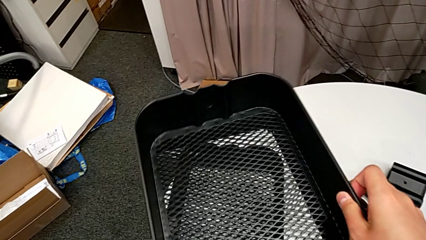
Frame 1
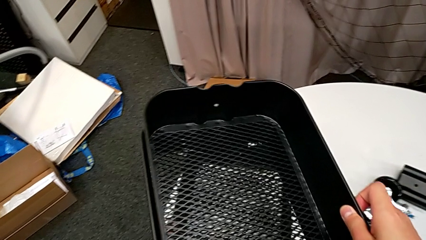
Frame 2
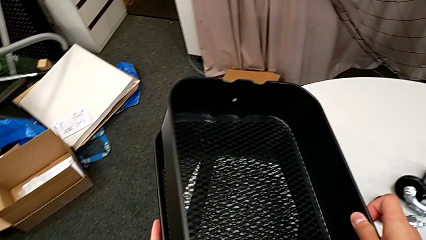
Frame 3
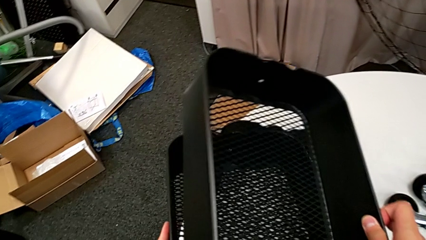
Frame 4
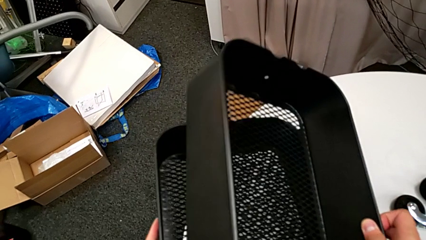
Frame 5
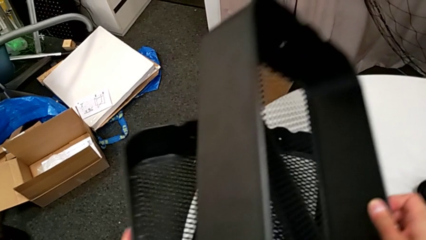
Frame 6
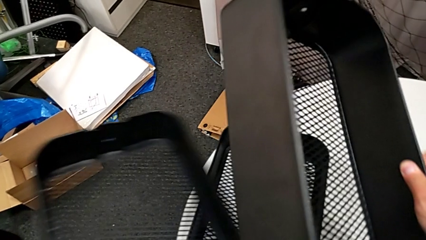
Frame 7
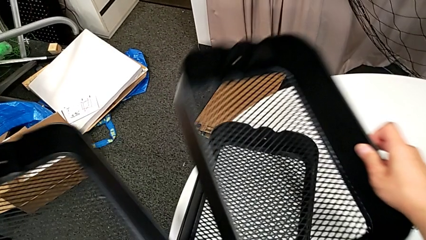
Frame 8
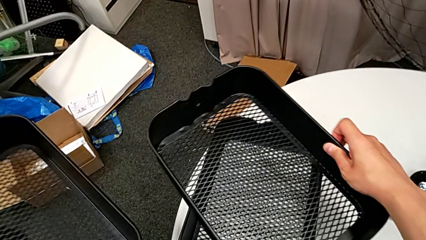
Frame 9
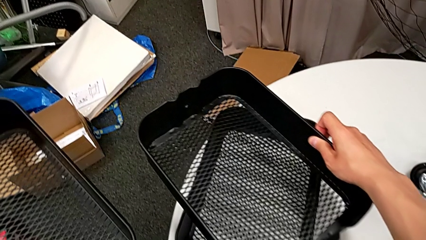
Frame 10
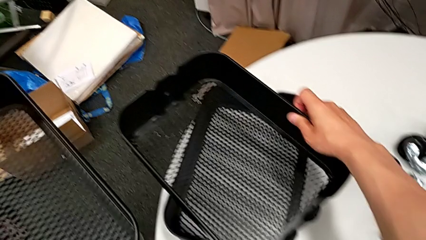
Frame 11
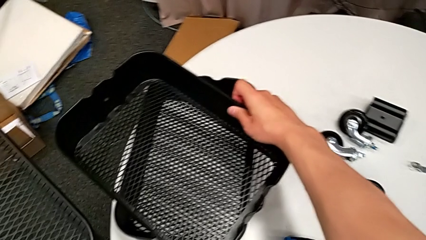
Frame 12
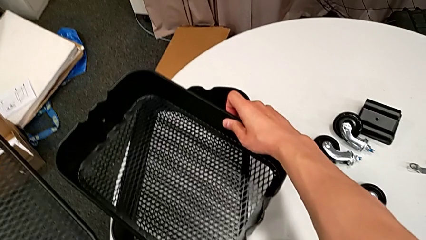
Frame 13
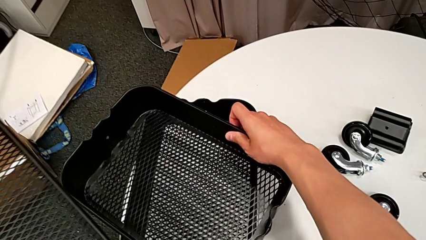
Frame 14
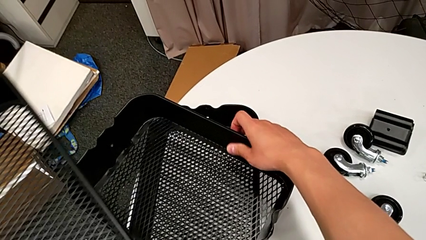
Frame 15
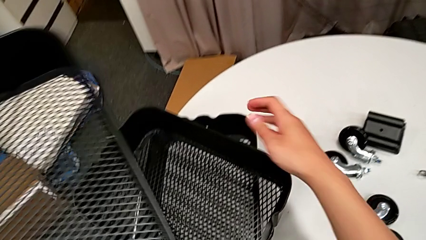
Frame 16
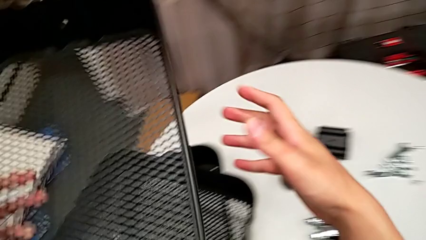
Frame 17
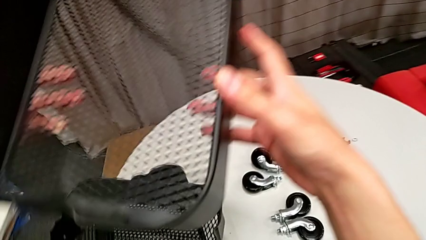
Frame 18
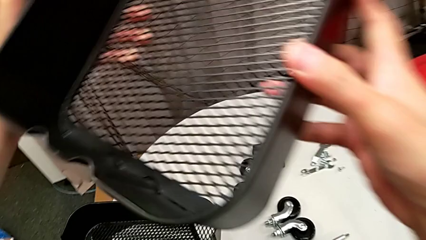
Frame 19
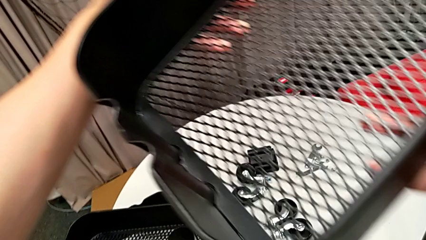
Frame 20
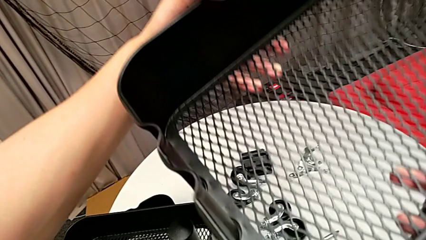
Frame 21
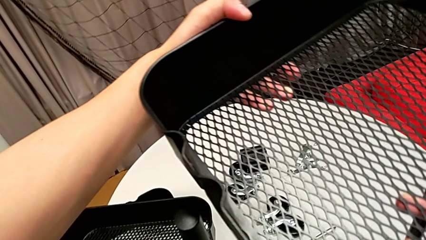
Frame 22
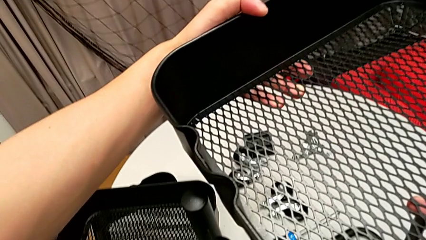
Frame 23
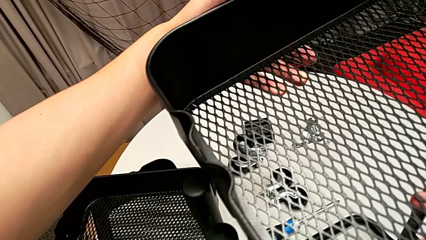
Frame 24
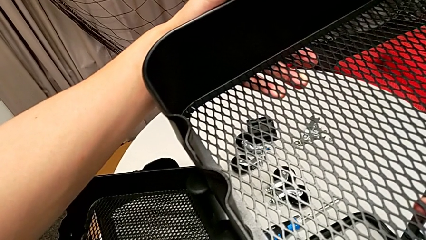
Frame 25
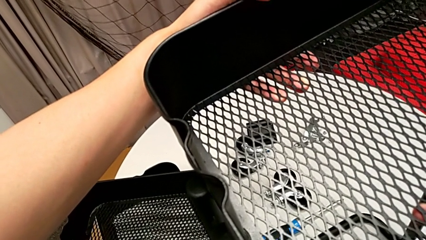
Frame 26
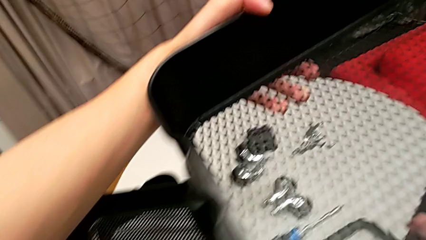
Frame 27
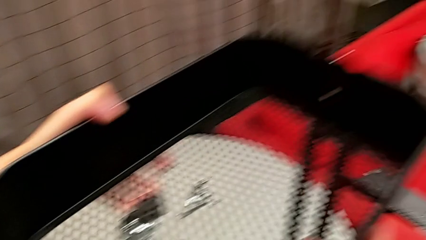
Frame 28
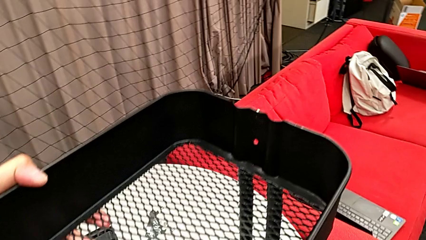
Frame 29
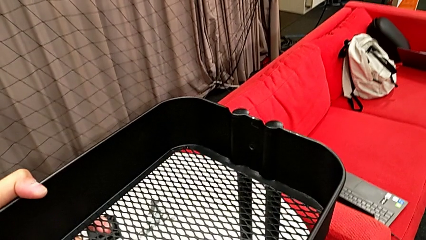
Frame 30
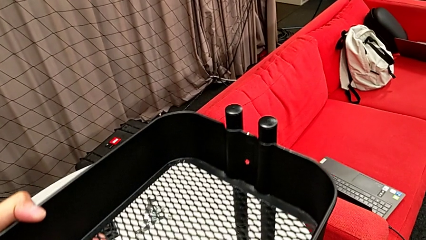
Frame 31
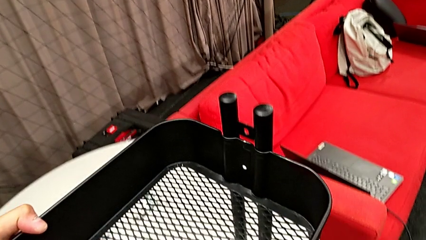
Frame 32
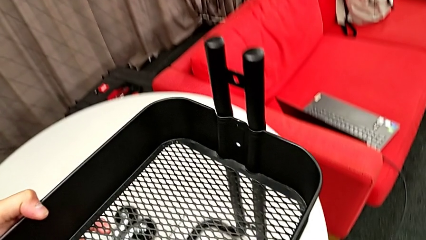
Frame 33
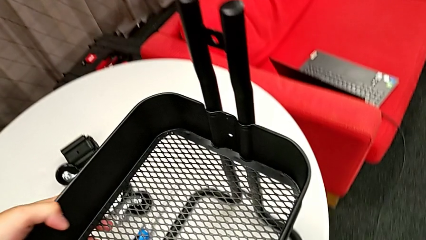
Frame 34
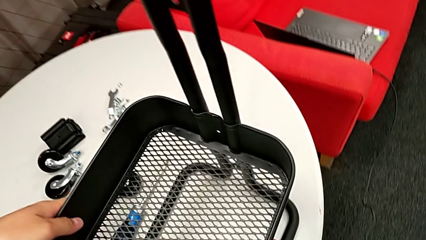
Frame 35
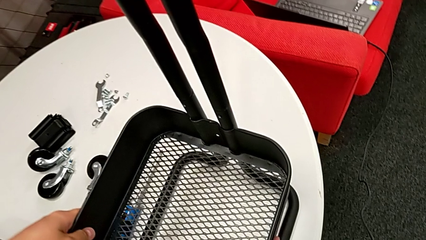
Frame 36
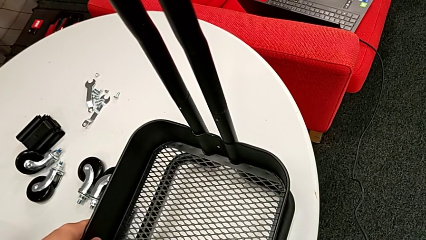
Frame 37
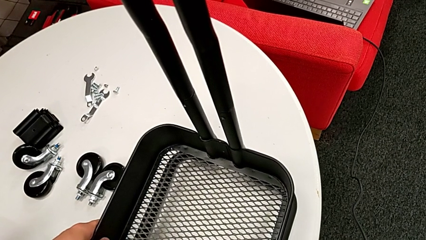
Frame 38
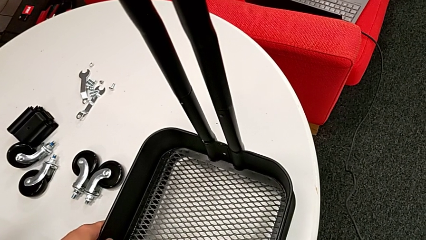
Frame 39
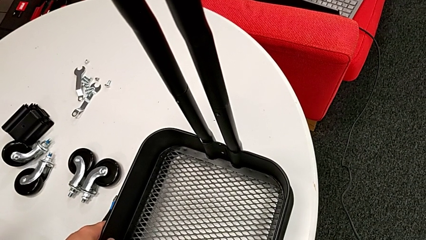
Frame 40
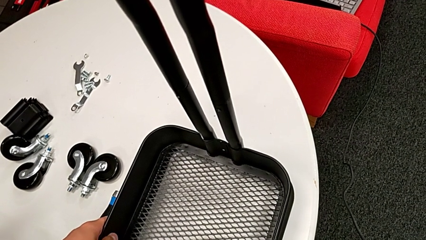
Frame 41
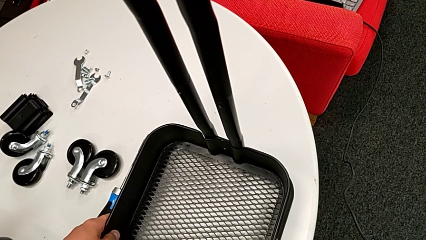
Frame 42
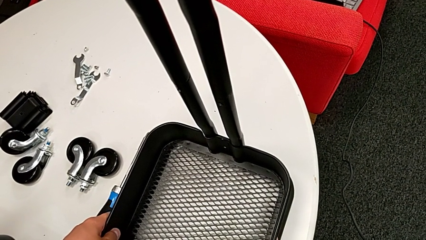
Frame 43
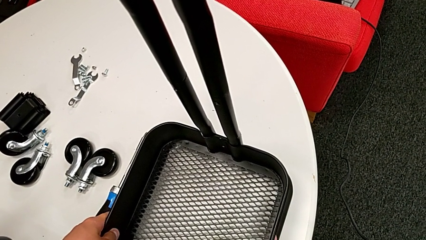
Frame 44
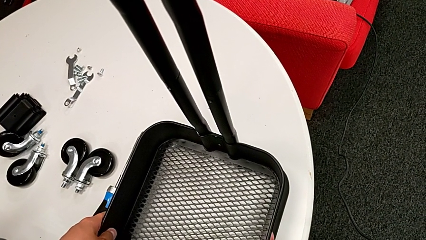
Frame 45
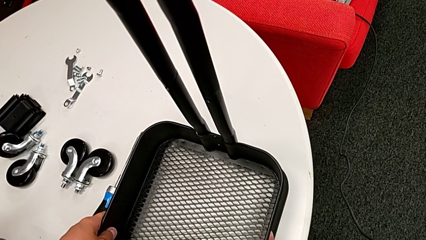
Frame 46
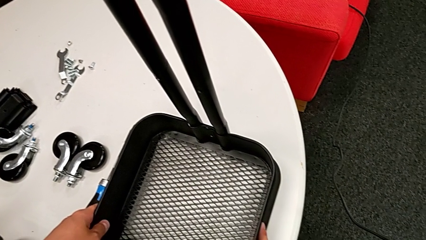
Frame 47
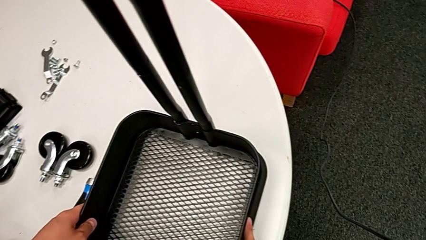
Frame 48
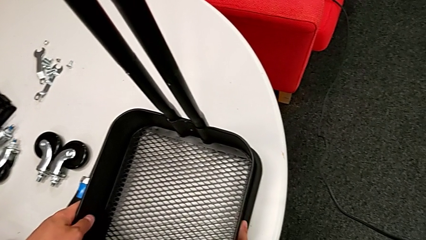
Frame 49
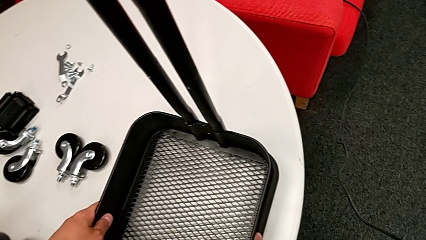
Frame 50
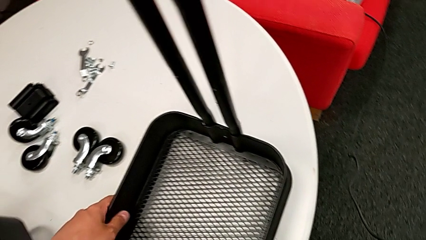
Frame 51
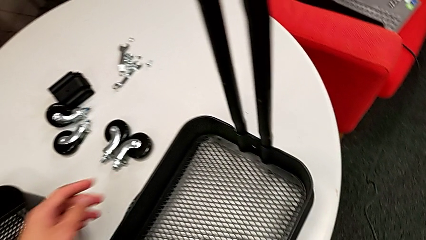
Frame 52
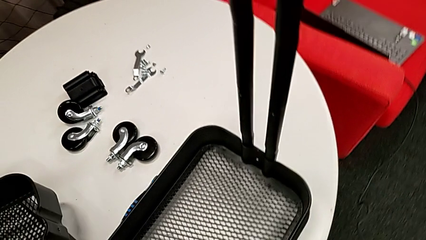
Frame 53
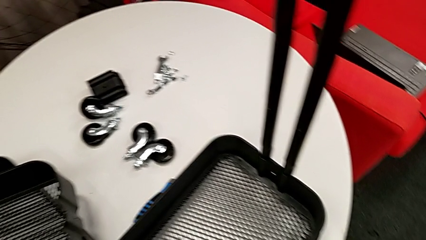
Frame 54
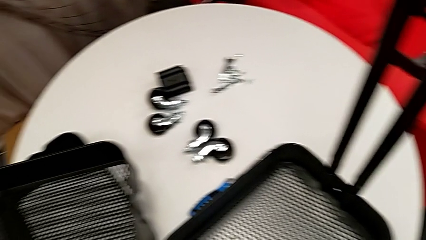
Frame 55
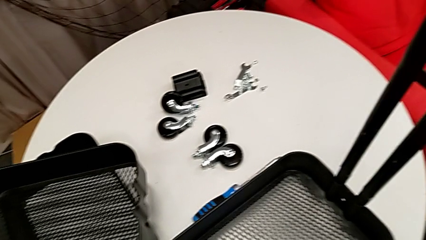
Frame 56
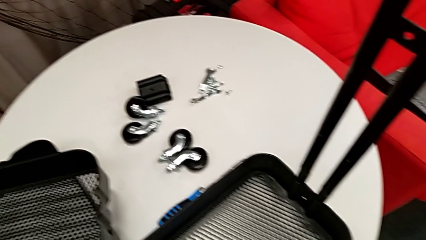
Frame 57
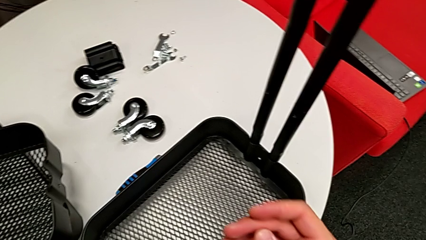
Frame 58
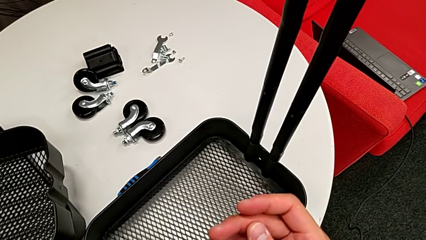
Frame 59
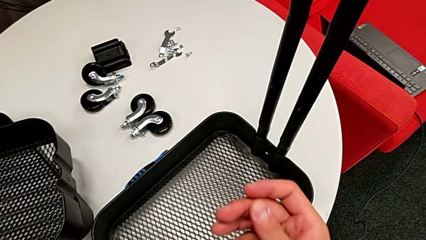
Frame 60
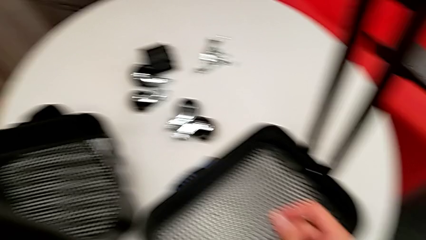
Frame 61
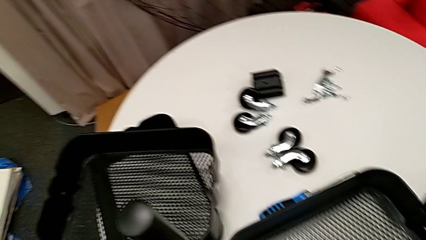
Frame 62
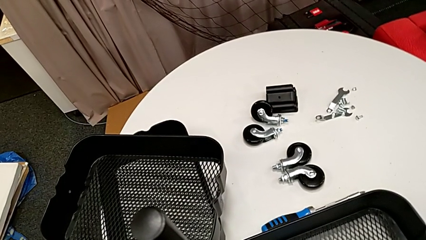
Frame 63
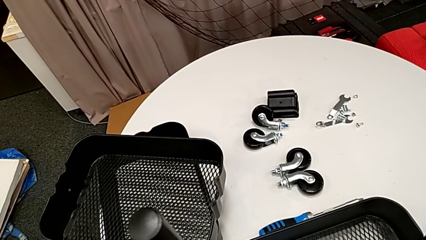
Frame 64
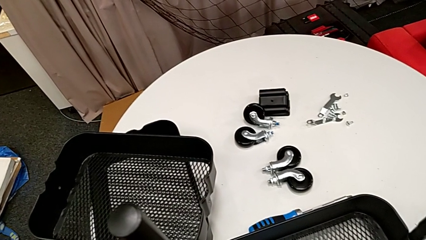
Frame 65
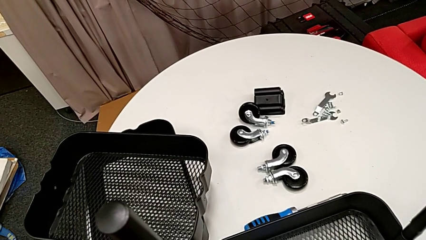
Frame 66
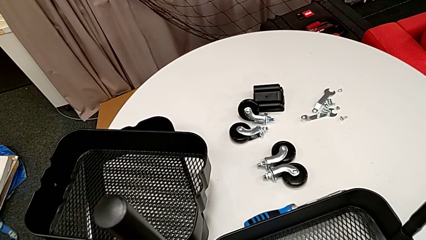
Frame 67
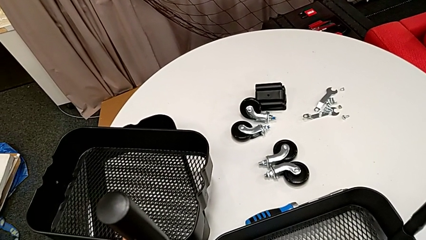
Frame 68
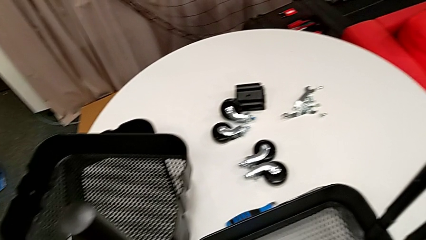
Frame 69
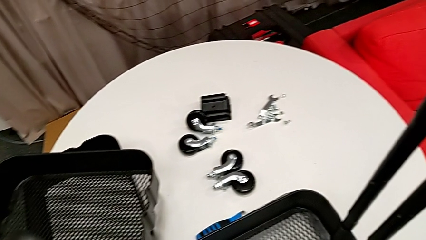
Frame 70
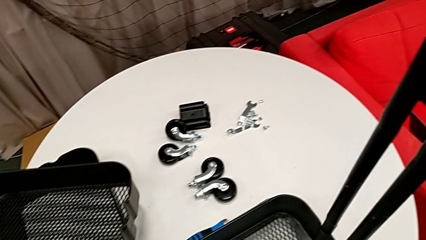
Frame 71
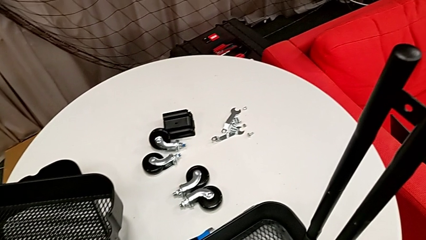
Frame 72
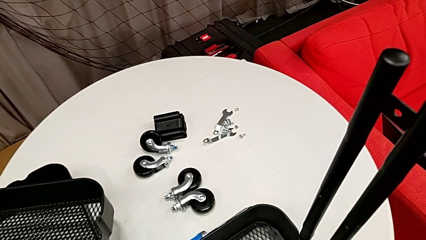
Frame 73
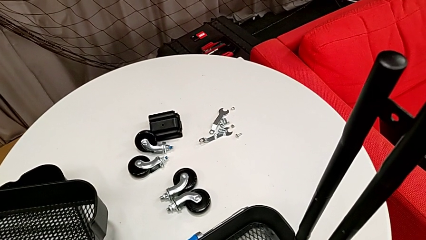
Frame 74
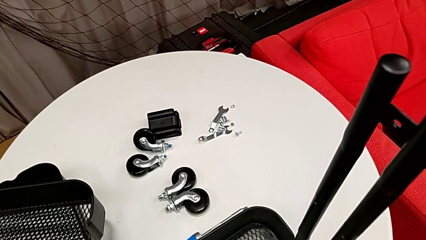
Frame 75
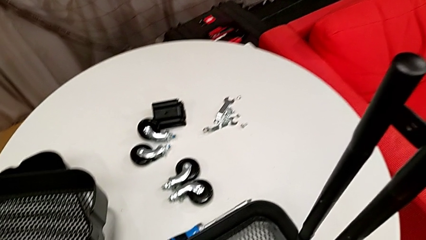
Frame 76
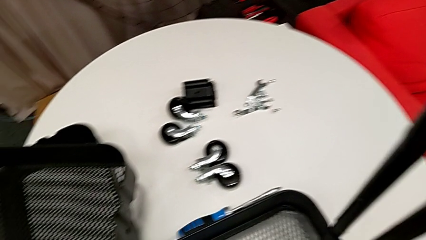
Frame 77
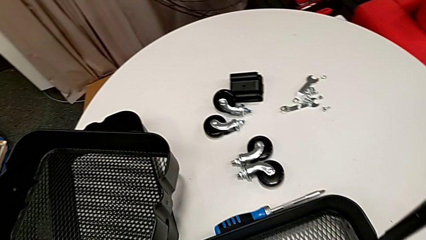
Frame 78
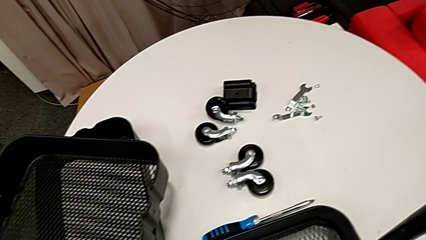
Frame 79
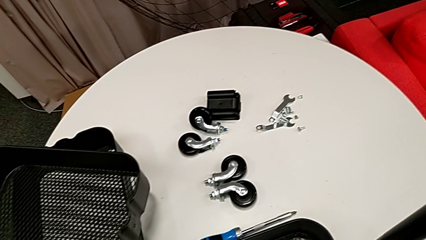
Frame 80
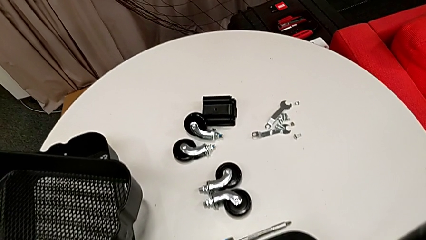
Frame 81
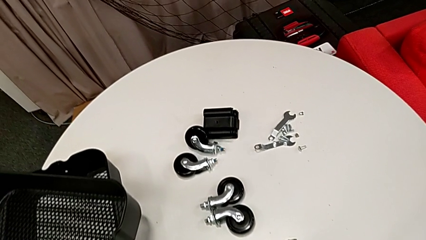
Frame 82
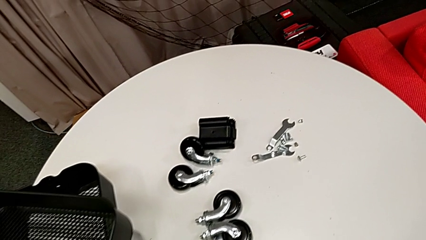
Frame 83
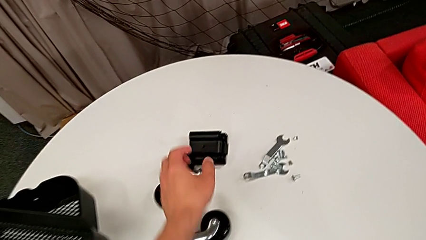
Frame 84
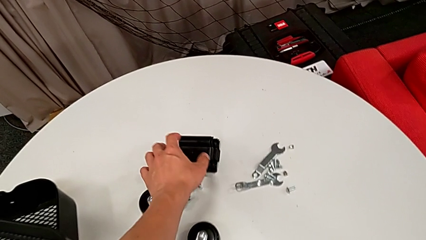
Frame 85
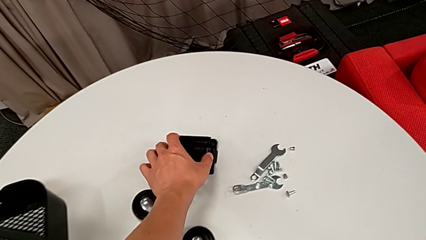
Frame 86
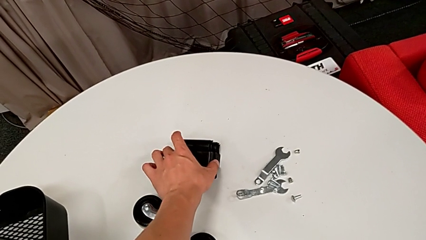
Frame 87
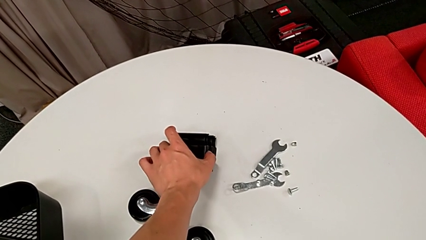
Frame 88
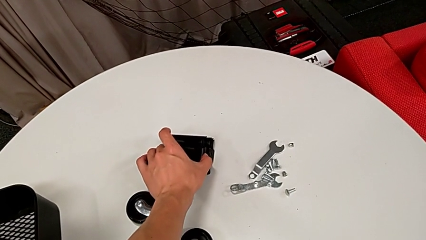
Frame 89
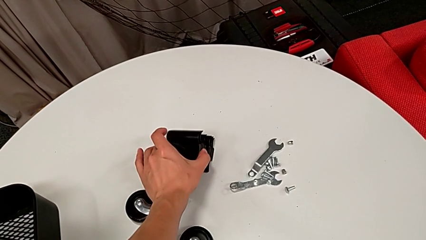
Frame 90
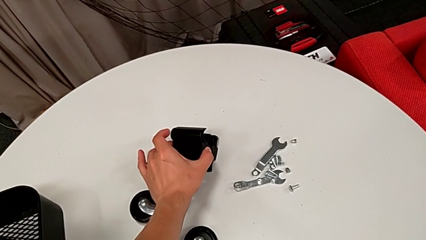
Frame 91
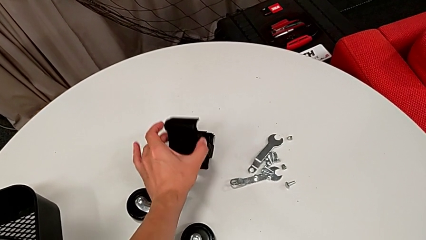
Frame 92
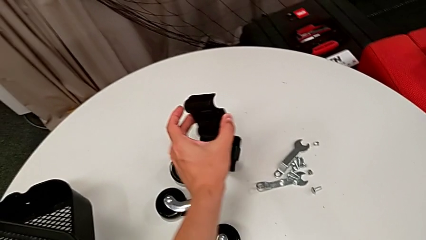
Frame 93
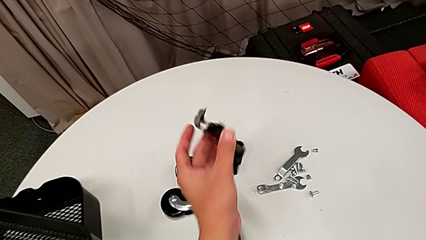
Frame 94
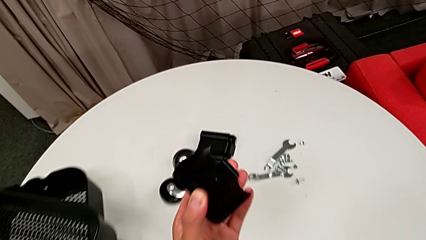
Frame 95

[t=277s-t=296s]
The camera wearer is assembling the bottom grid tray. They keep grabbing the bottom grid tray, insert it and begin to grab the first bracket.
